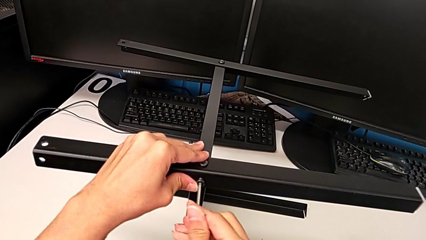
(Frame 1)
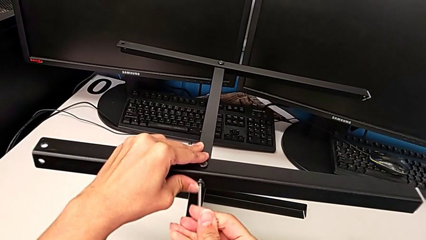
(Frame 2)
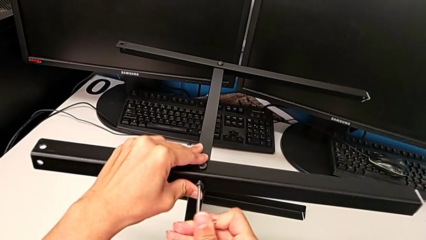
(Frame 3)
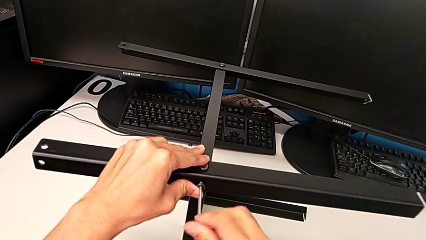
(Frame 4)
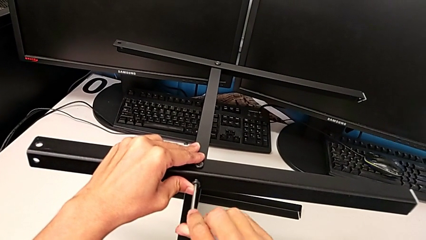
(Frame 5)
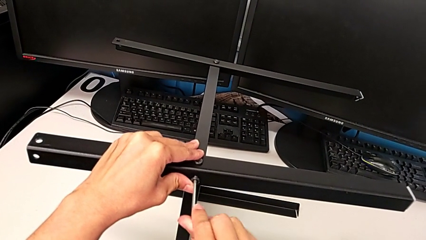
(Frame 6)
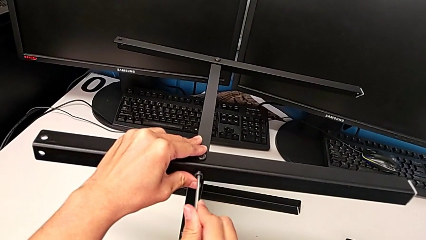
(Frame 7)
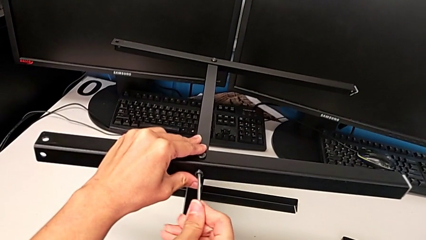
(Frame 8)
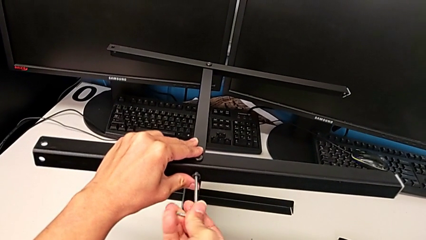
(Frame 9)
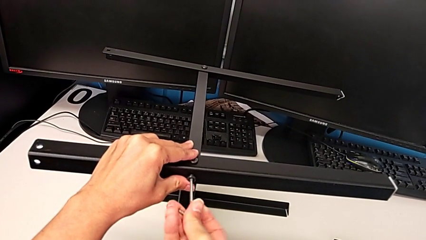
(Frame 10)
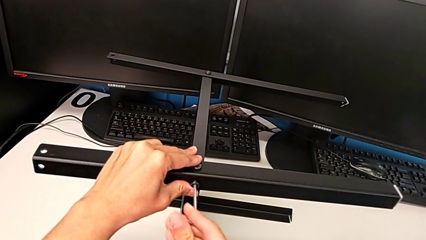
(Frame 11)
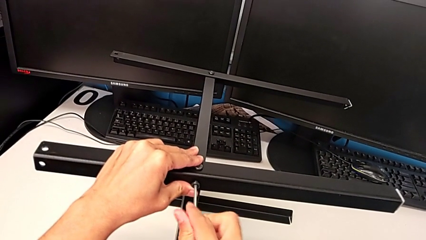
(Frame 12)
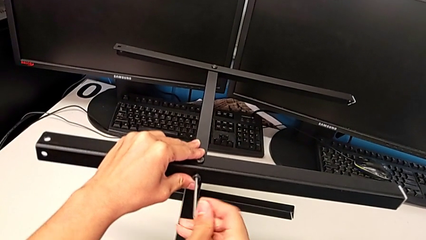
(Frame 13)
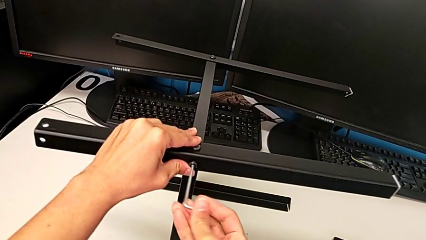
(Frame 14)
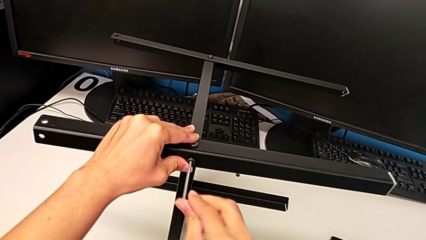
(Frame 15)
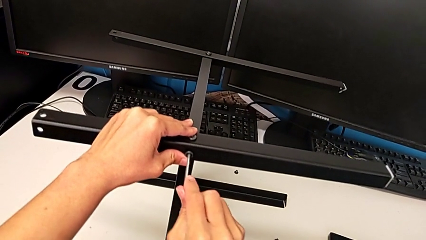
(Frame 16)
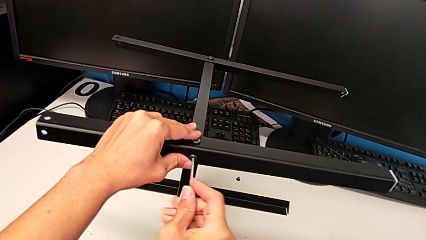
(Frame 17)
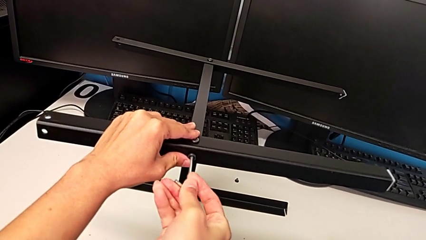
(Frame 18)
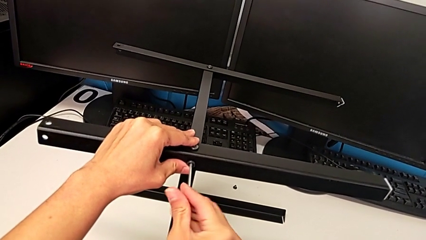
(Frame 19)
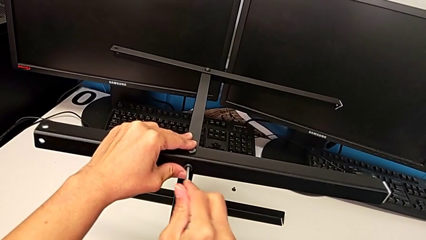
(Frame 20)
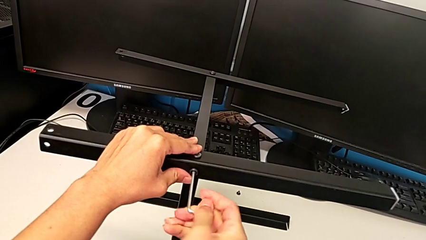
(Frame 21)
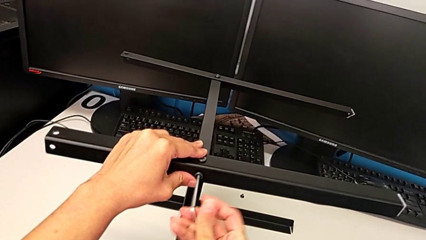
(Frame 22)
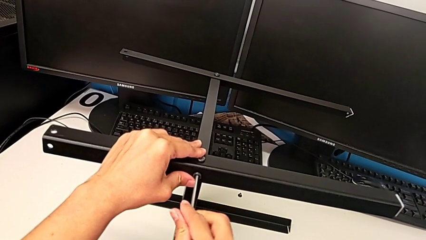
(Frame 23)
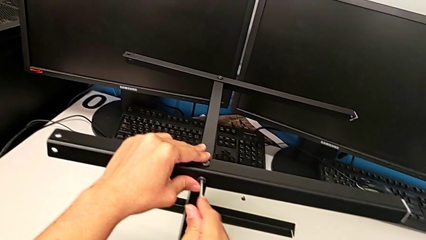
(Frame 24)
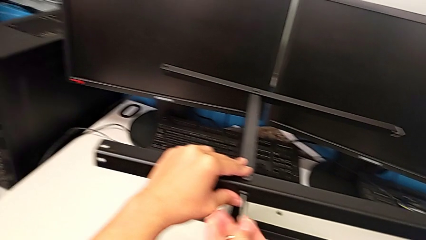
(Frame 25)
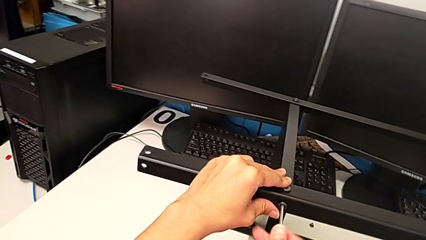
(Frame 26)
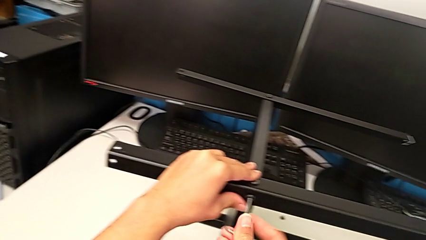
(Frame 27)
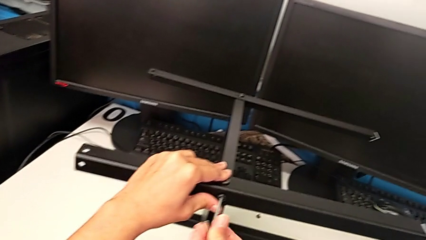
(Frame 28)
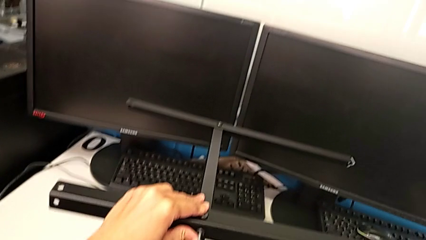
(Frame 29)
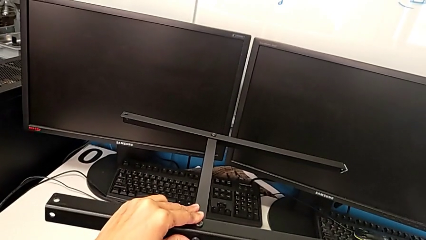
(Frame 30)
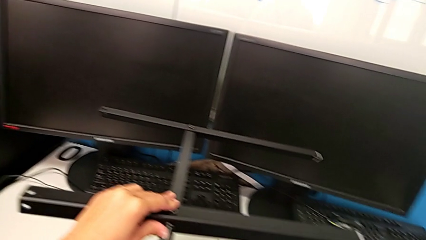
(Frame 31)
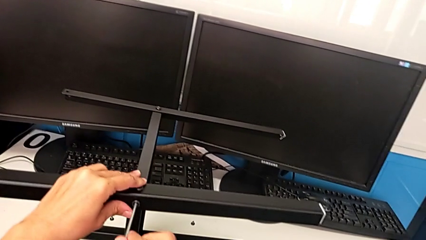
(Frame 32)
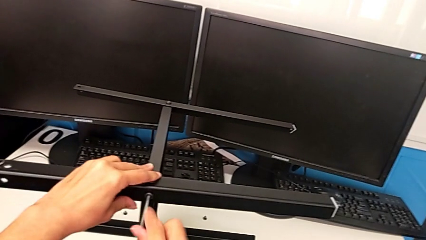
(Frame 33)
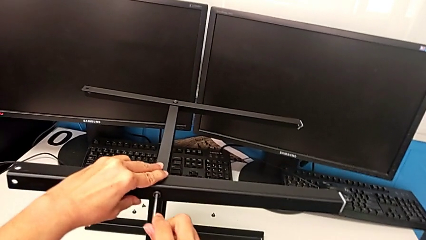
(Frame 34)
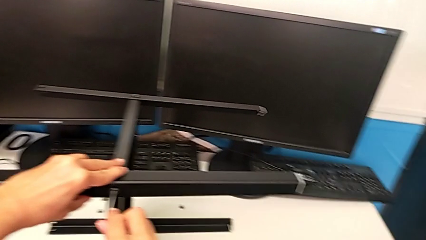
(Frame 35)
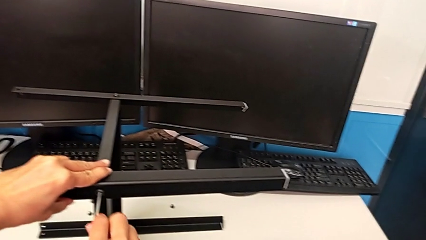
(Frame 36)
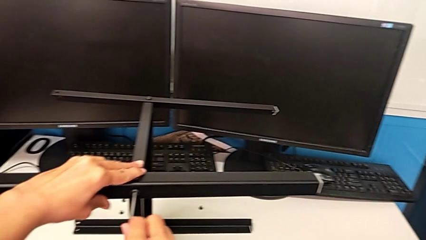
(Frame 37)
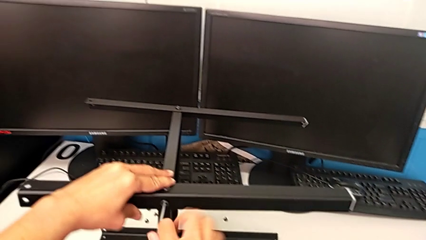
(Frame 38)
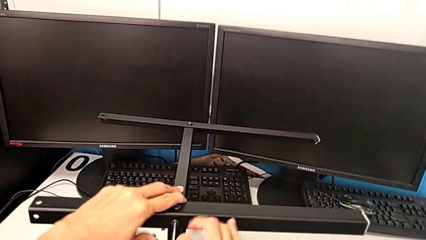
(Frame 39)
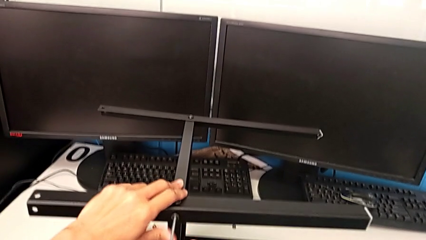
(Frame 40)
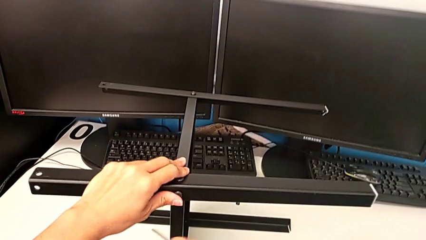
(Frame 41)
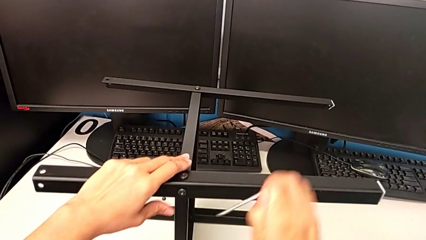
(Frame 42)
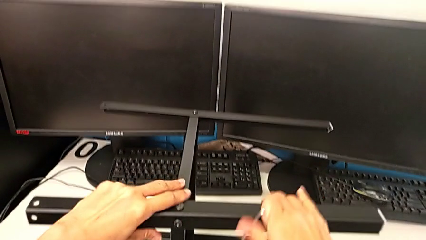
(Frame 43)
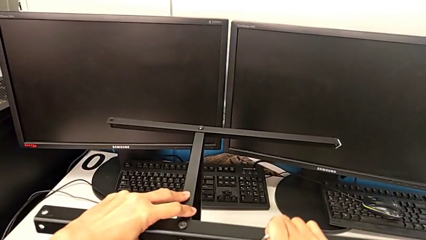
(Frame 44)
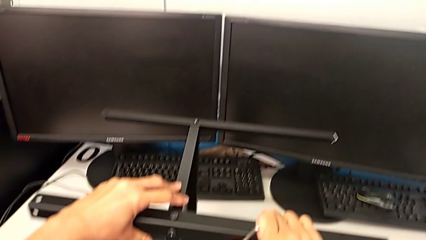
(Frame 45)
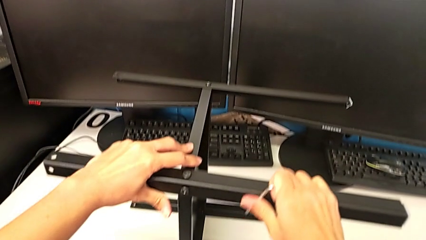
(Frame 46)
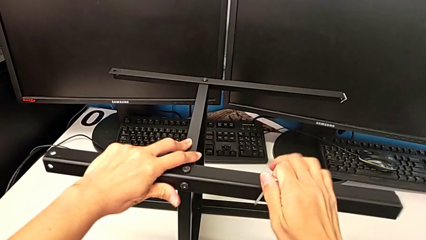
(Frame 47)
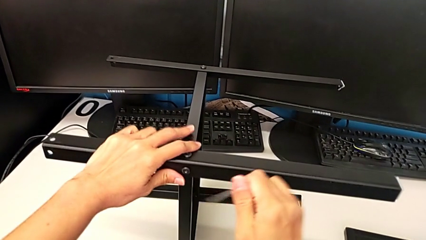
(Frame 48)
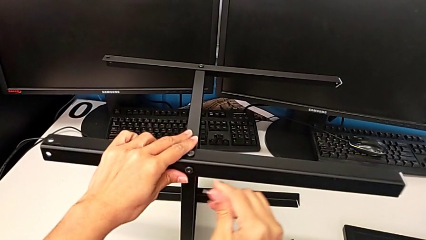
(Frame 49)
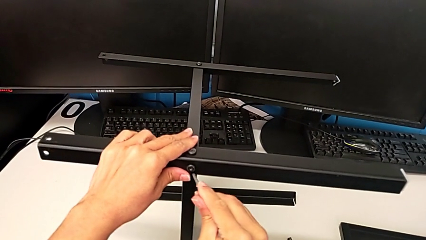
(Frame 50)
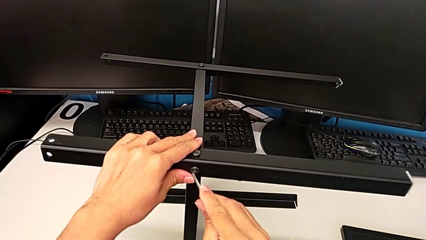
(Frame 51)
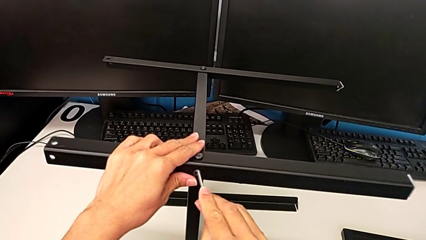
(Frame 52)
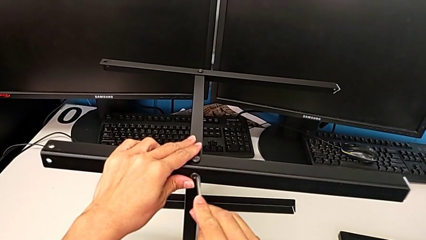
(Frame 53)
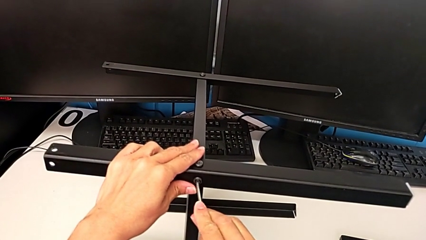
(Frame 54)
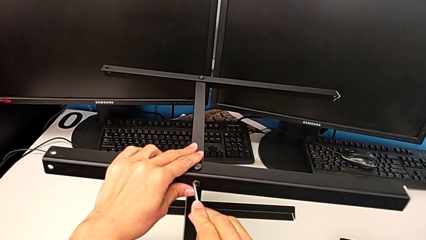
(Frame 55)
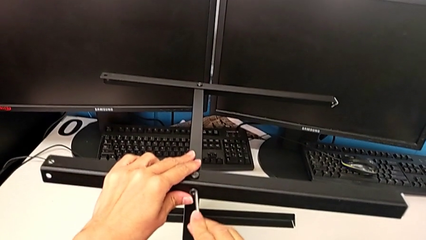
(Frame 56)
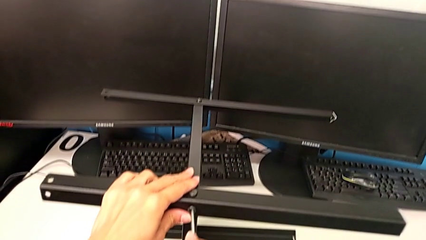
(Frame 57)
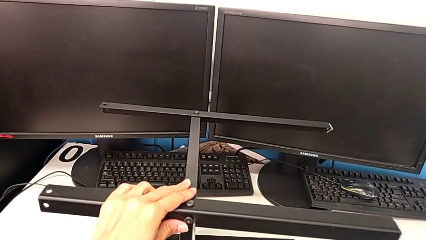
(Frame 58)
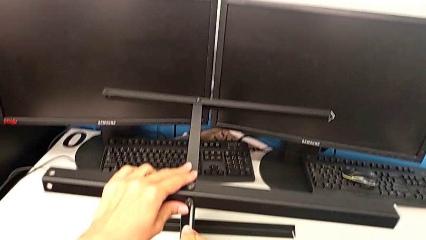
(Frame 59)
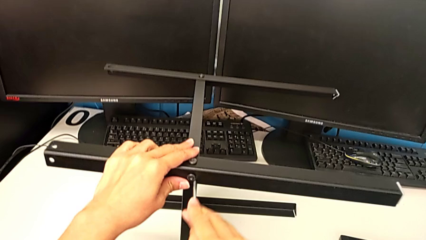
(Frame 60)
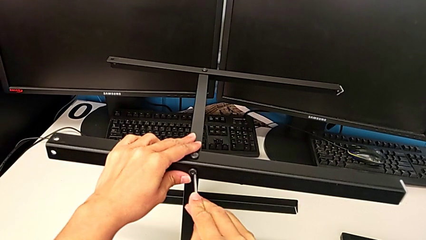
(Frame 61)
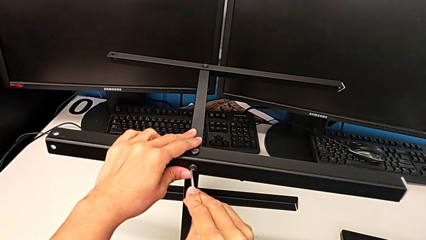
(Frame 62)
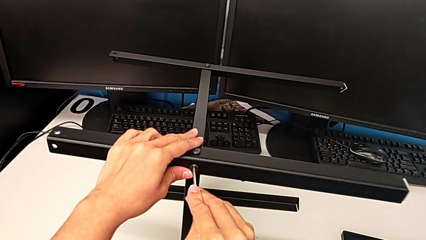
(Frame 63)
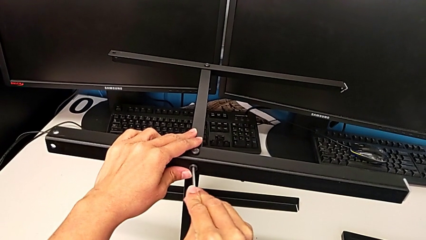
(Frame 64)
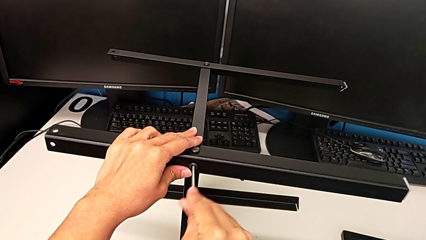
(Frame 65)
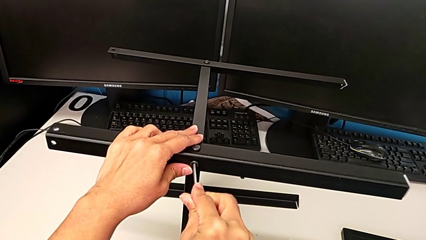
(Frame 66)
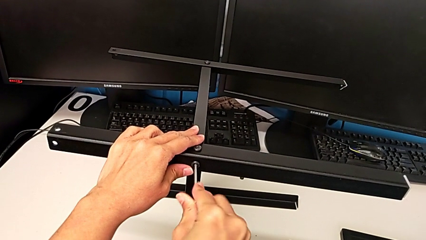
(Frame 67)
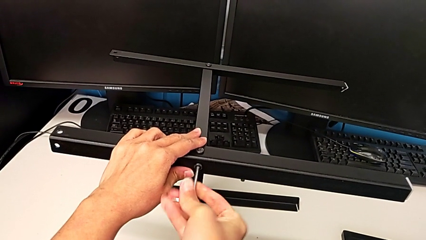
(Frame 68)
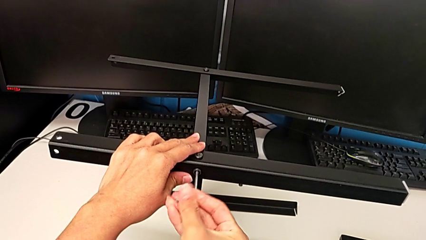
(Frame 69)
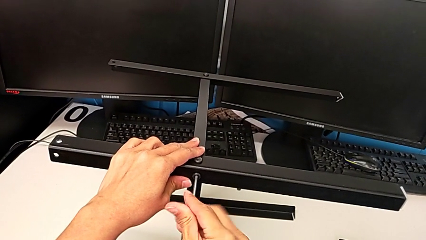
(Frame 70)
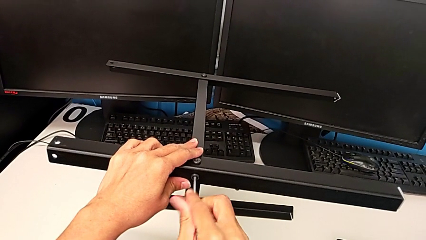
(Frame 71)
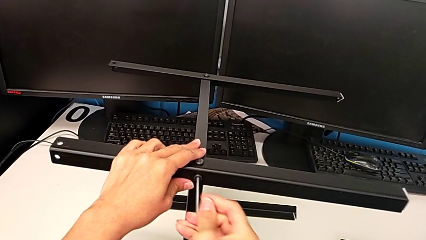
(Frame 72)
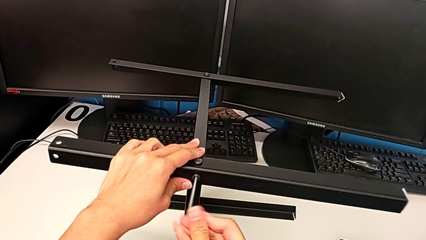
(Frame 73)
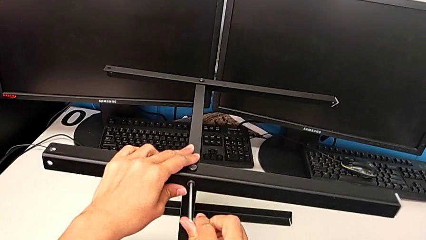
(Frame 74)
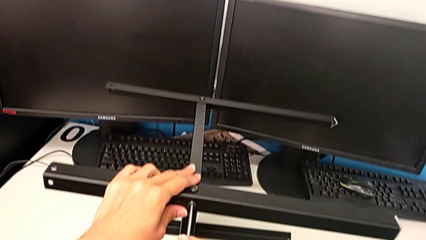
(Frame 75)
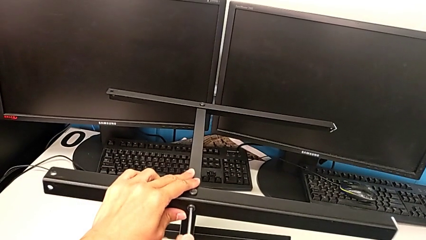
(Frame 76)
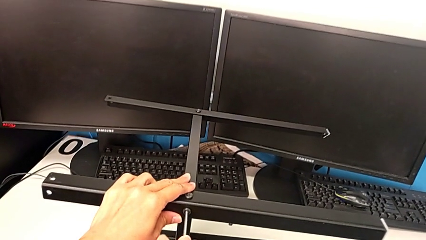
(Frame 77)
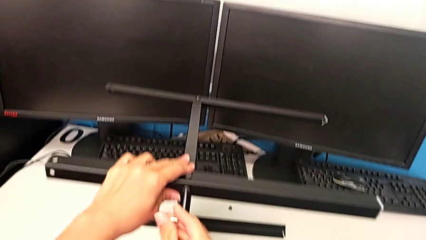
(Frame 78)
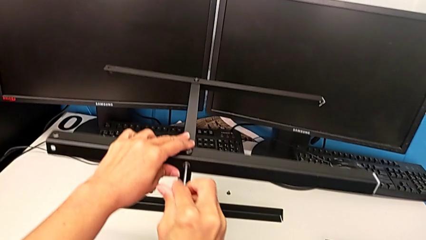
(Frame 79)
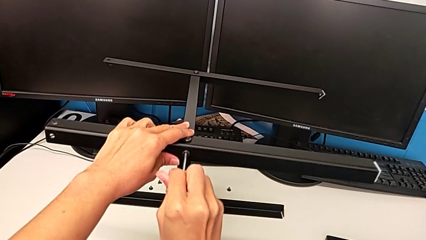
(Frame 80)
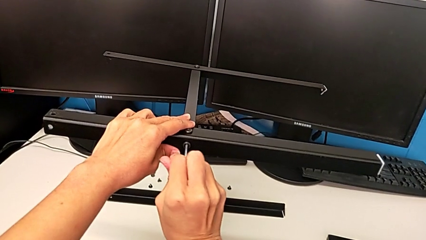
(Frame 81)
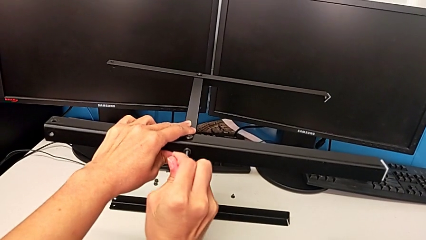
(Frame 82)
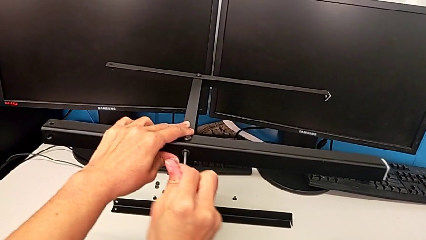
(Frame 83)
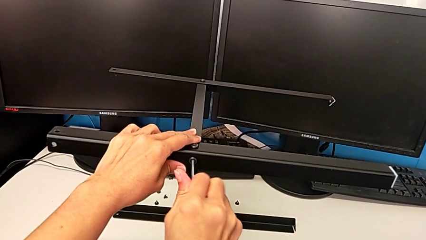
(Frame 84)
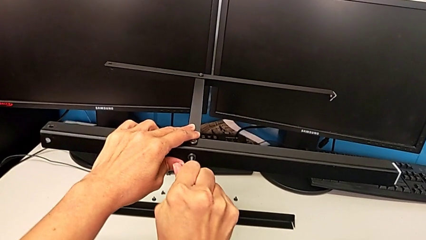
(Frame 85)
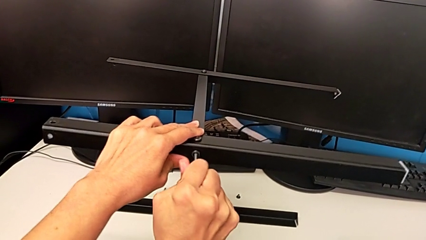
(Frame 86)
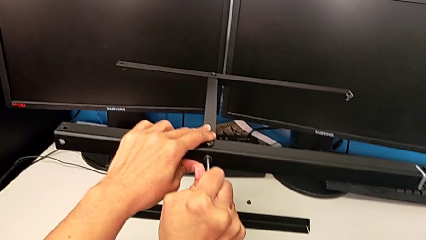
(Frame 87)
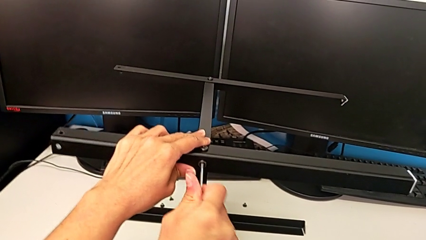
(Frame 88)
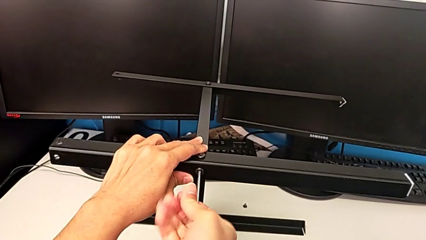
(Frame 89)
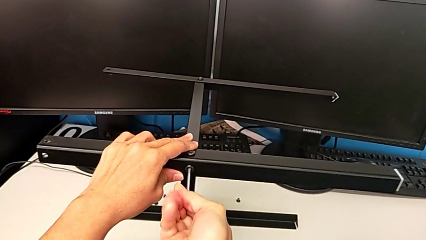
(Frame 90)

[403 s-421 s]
The camera wearer is assembling another leg. They keep screwing the second hex socket head, withdraw the Allen wrench, insert it, screw the hex socket head and withdraw the Allen wrench.
